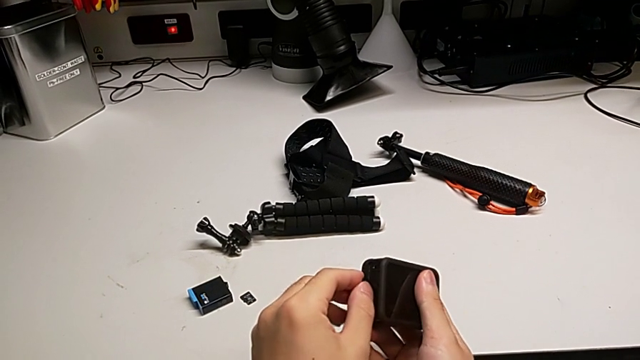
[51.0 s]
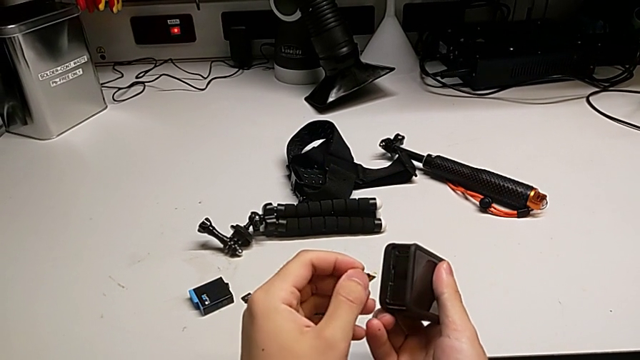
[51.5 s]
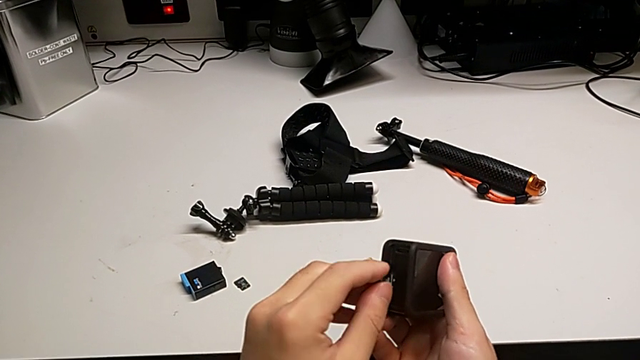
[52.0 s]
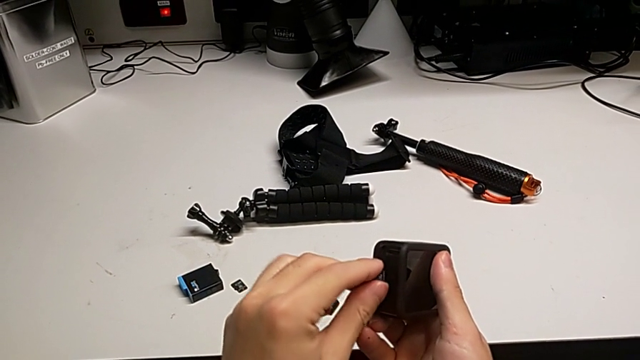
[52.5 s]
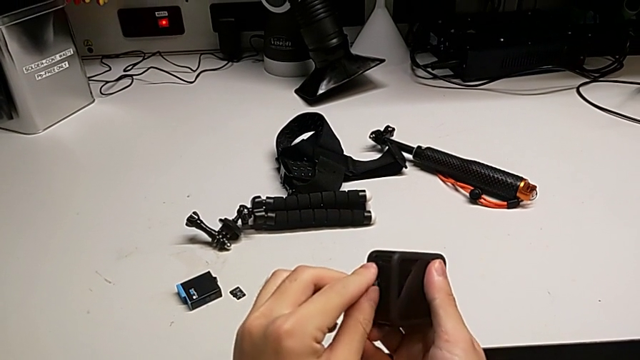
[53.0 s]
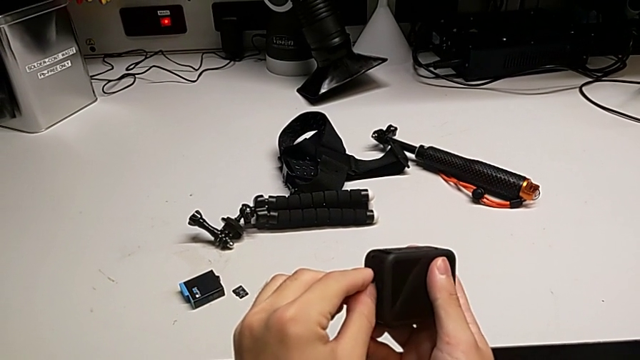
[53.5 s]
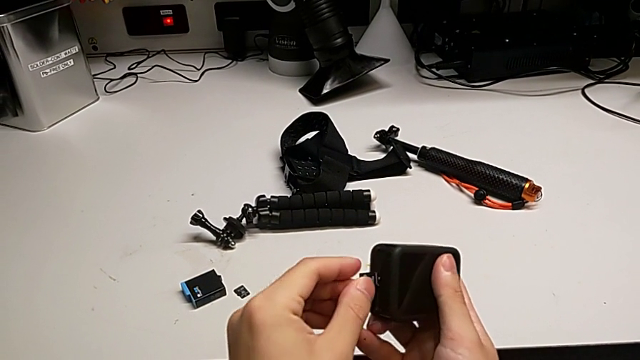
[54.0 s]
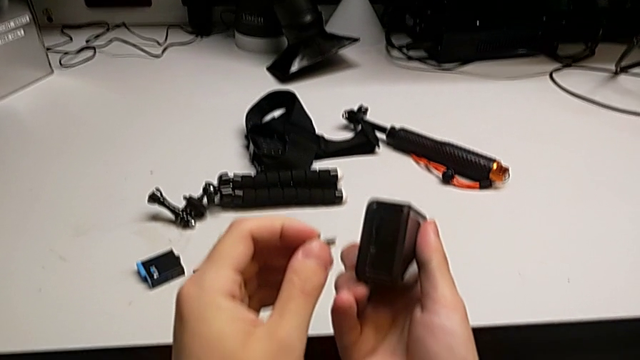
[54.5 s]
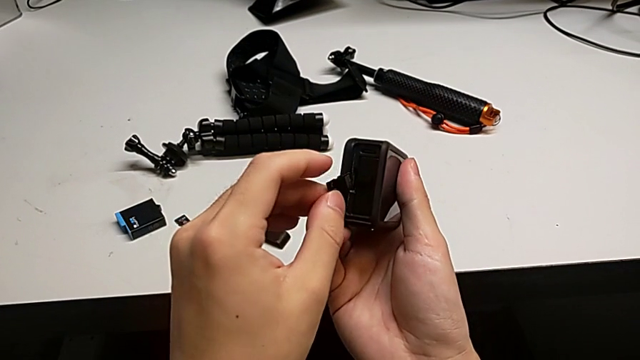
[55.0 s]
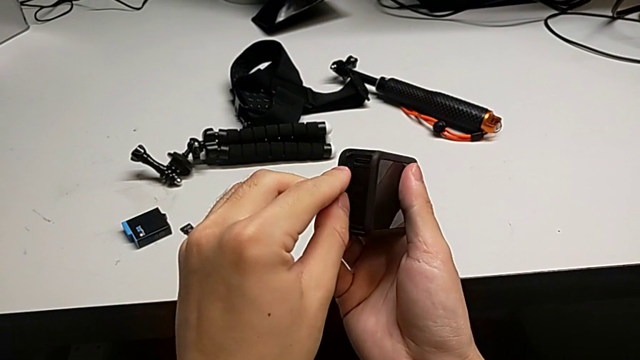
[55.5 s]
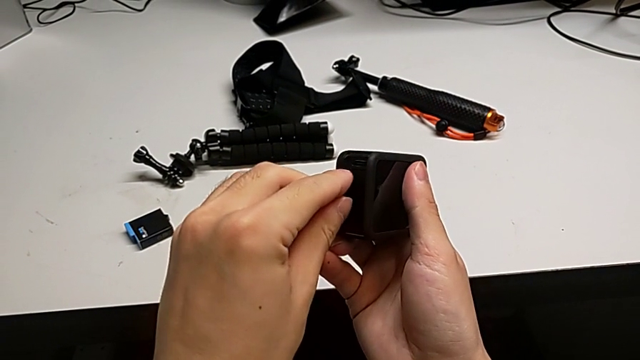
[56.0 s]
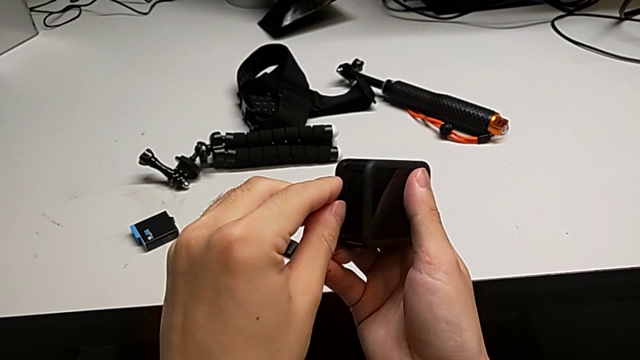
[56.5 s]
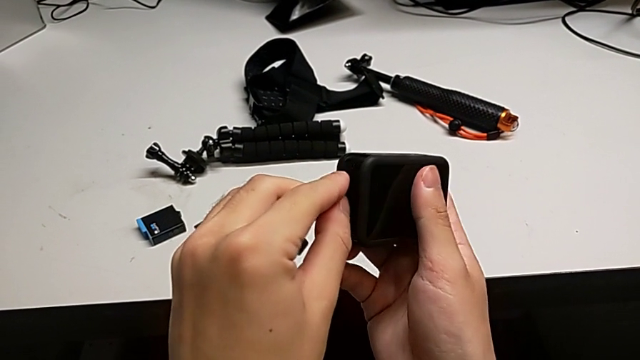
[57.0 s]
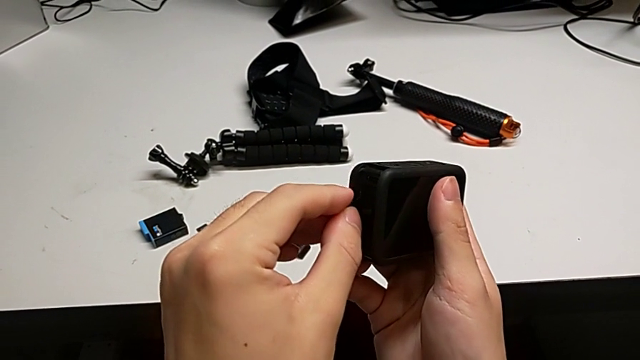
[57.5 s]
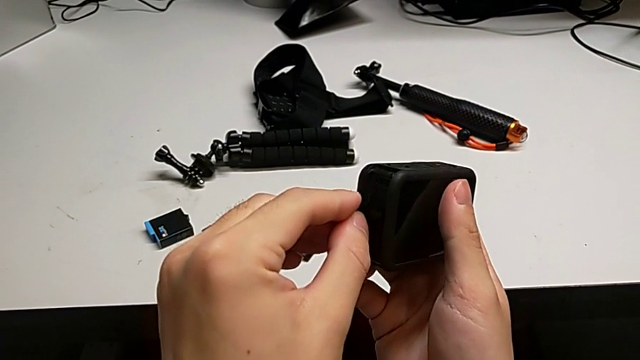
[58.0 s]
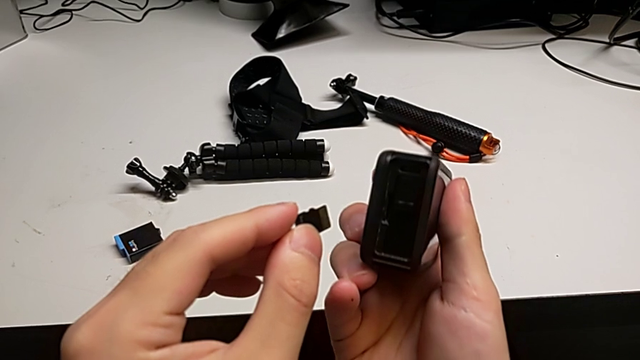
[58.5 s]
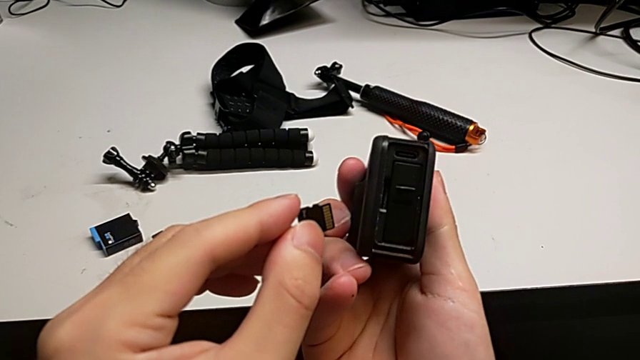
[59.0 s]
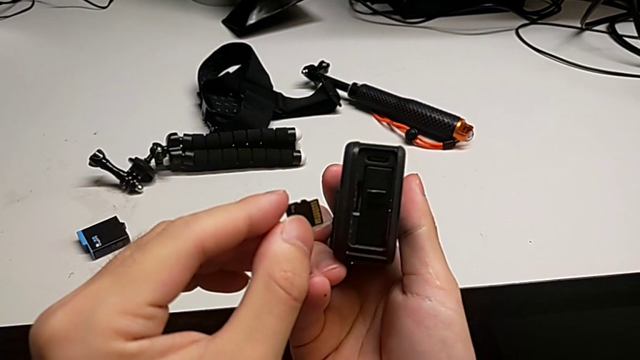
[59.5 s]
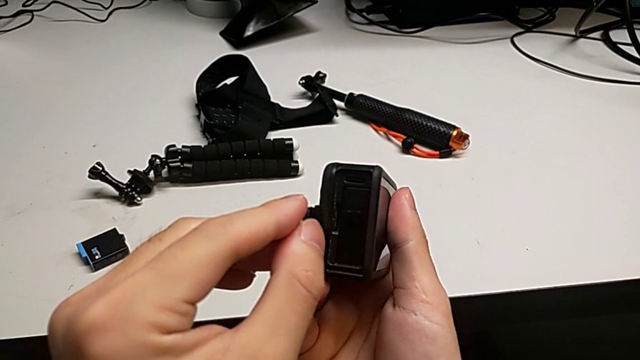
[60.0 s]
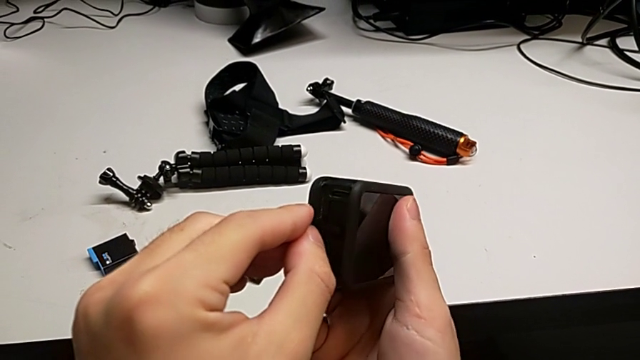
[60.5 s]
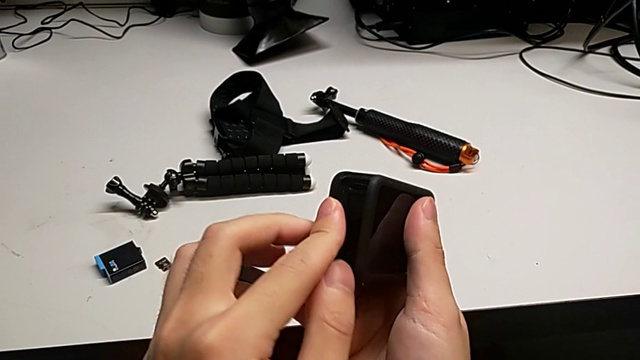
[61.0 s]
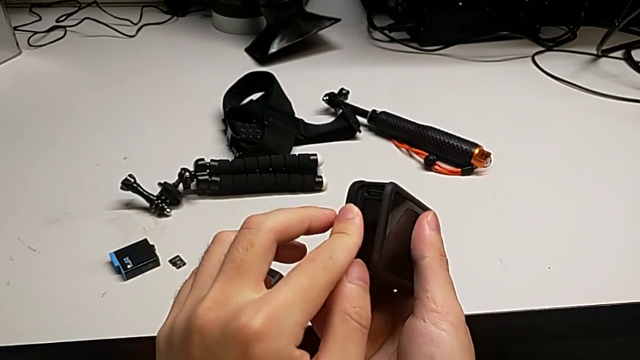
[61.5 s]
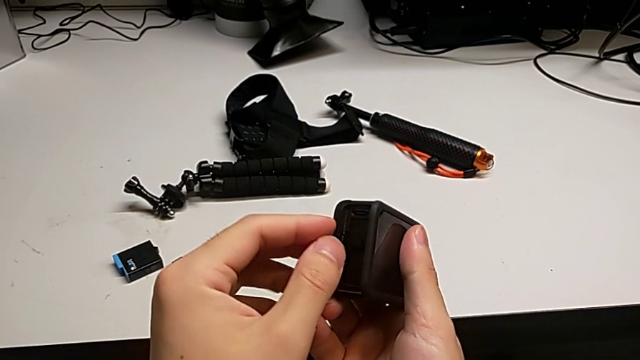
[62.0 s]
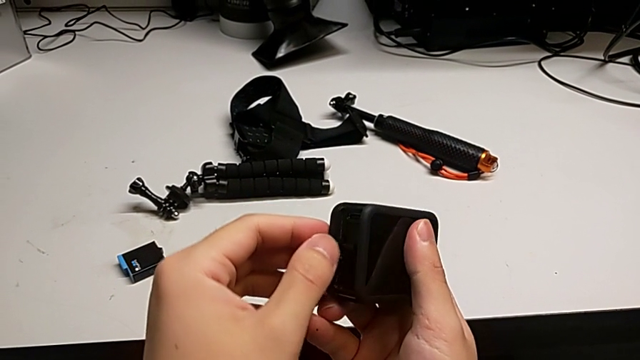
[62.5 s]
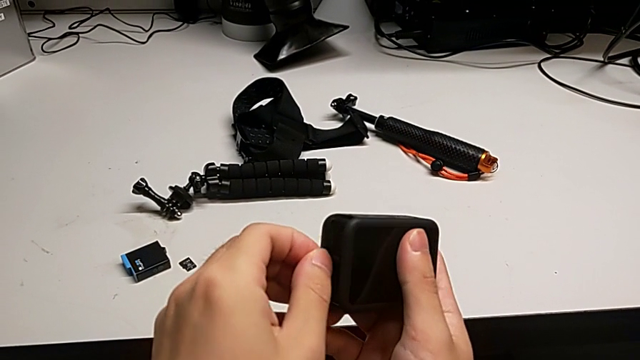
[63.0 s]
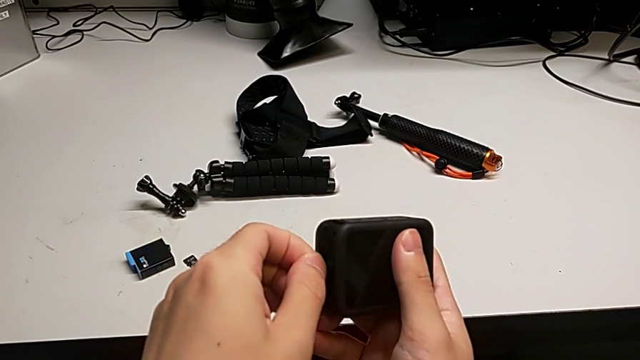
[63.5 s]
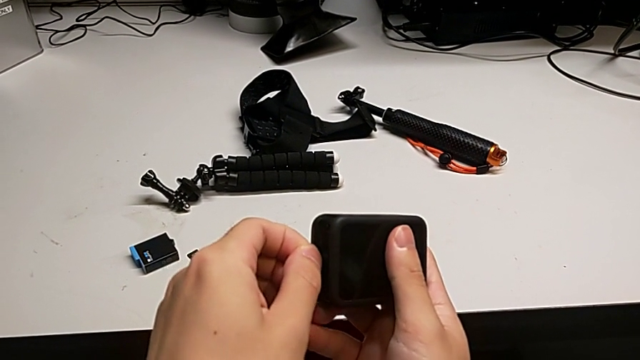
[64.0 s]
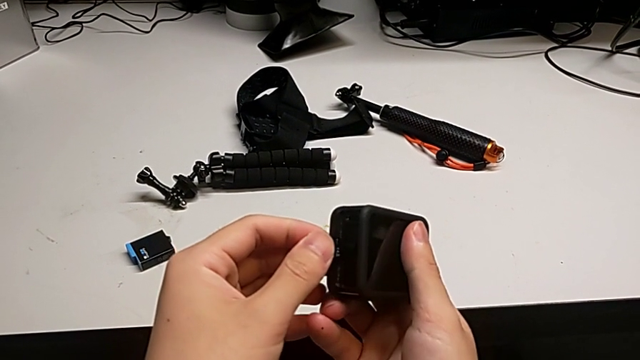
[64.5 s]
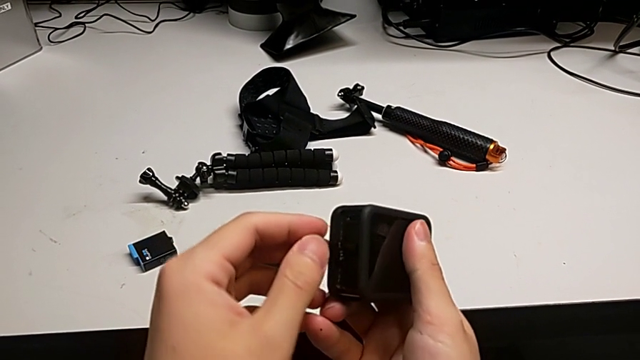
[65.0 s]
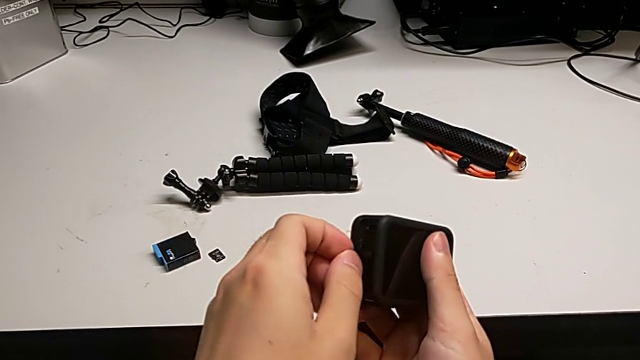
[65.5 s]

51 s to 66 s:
The camera wearer is changing the SD card of the GoPro. They keep wrongly inserting the new SD card, inserting the wrong side of the SD card.

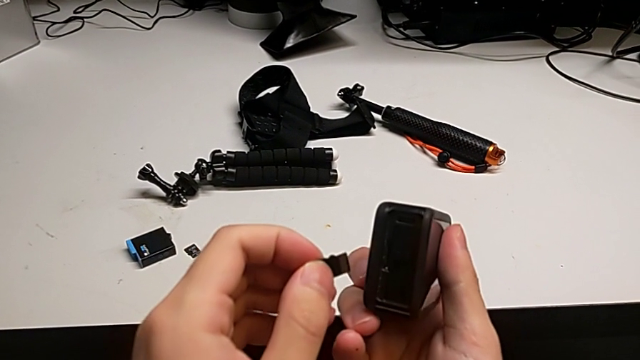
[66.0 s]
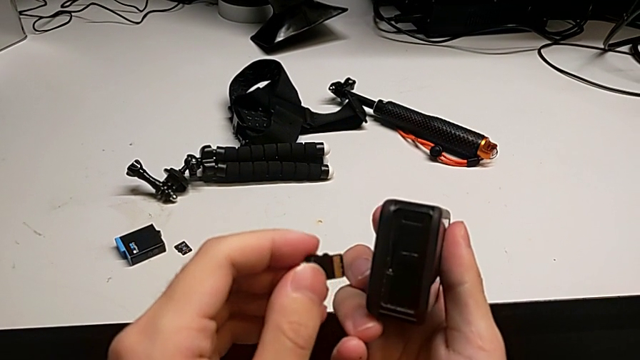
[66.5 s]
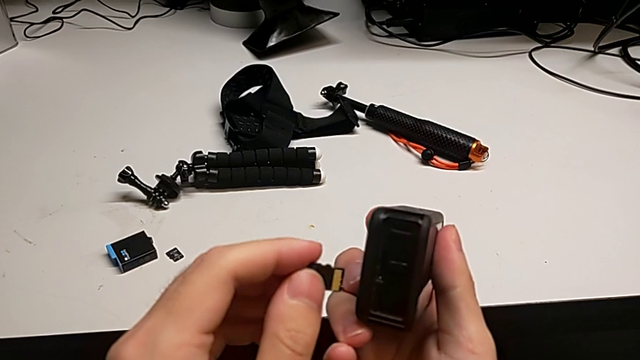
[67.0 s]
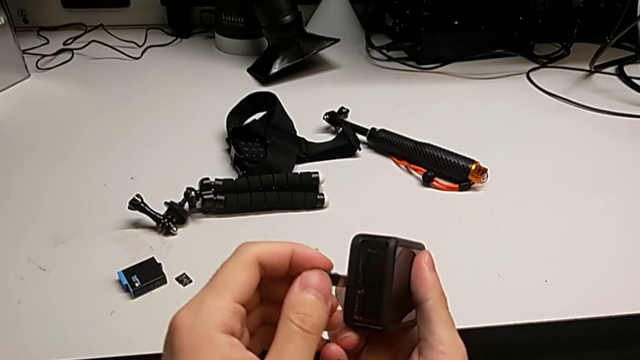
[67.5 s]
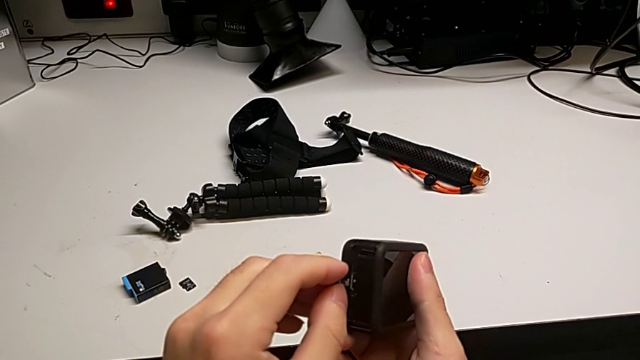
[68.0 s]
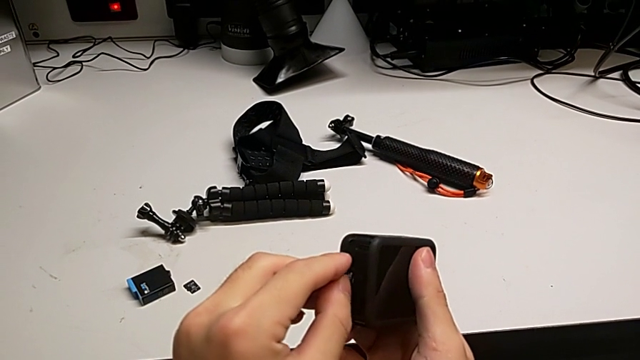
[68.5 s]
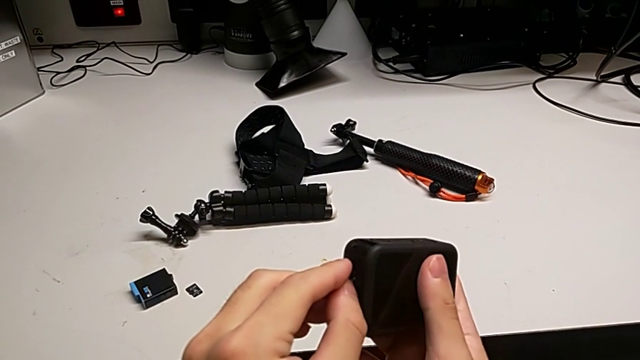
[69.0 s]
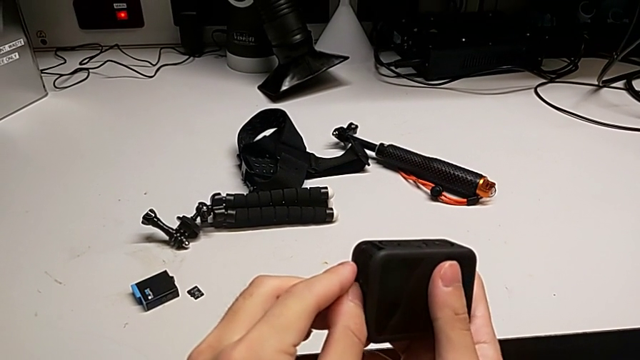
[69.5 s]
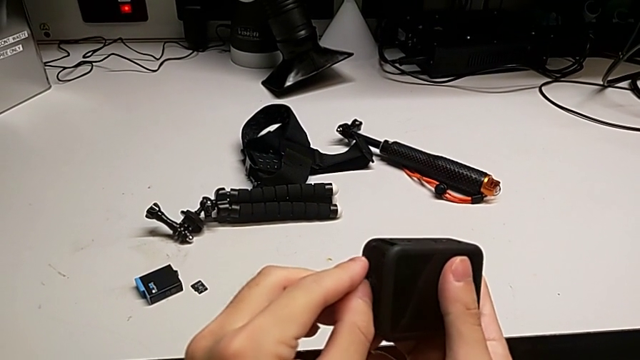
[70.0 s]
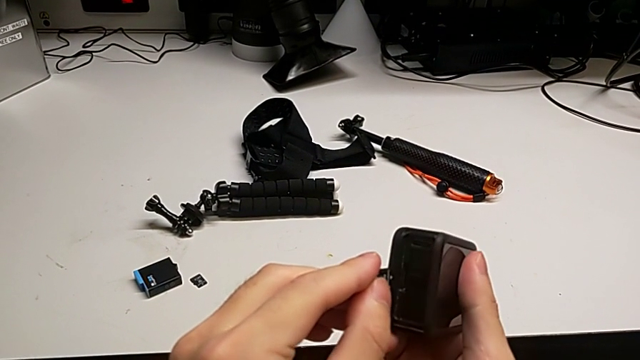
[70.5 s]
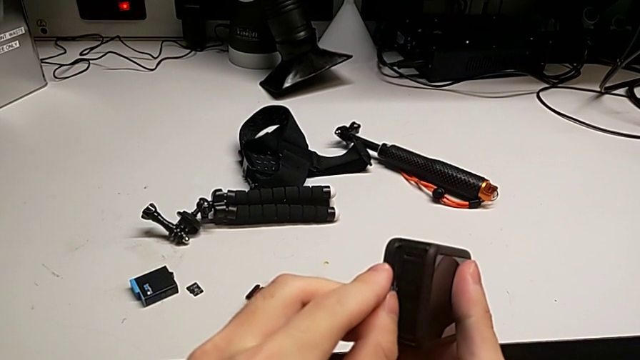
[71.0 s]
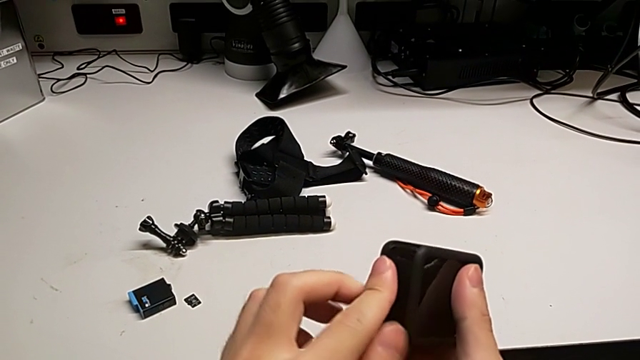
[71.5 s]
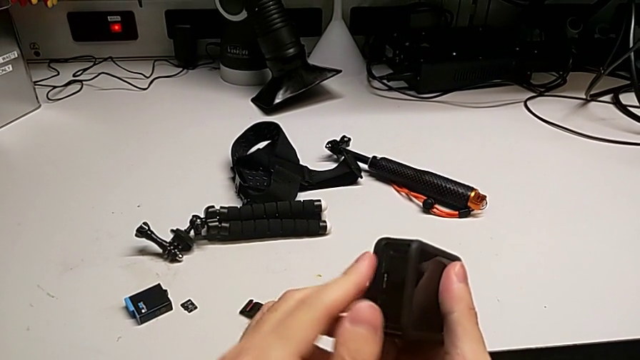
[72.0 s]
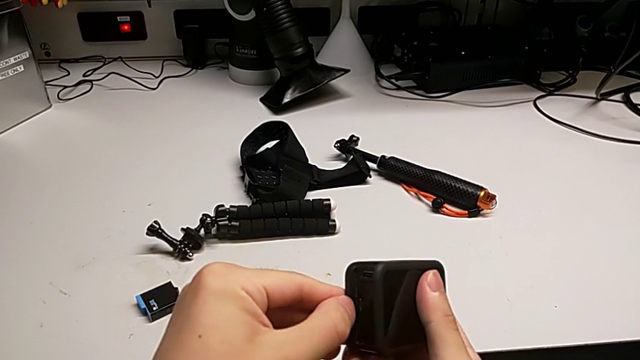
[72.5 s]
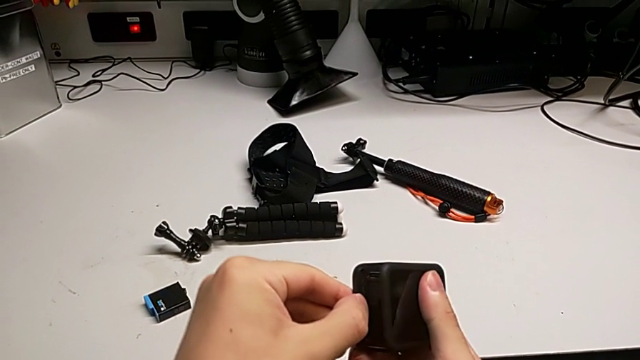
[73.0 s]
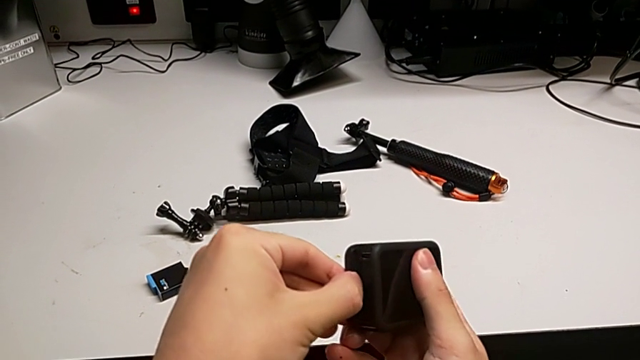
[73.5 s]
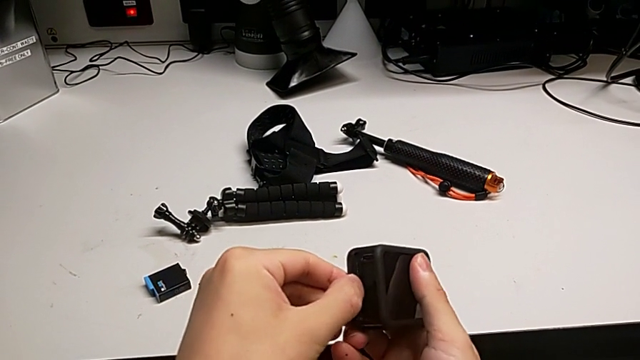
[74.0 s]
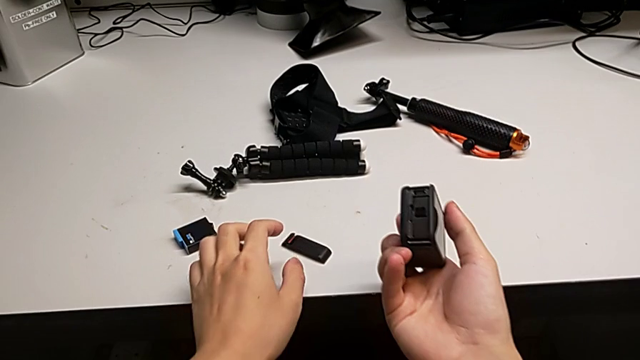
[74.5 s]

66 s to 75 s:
The camera wearer is changing the SD card of the GoPro. They insert the new SD card.
